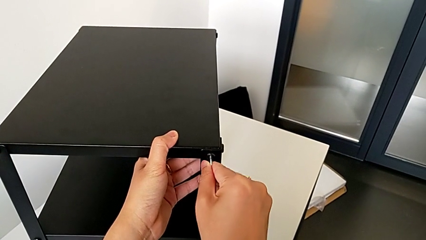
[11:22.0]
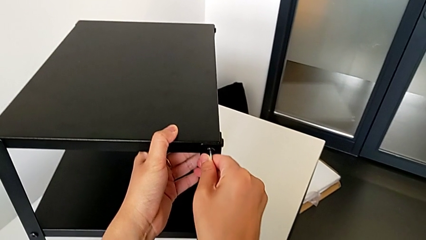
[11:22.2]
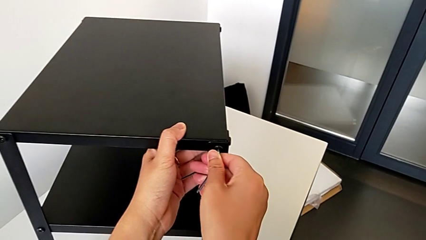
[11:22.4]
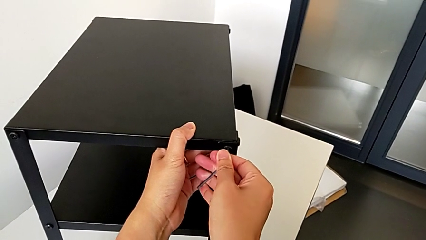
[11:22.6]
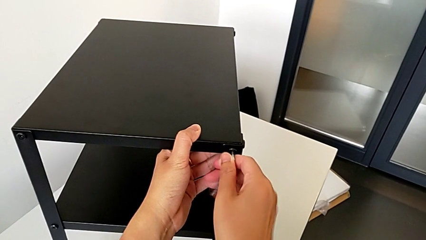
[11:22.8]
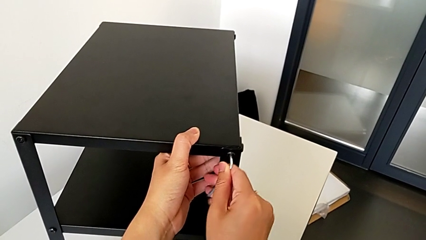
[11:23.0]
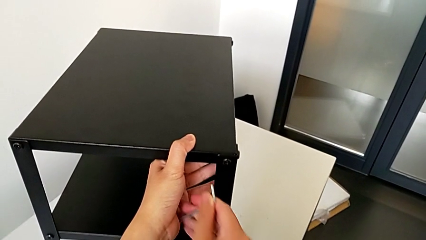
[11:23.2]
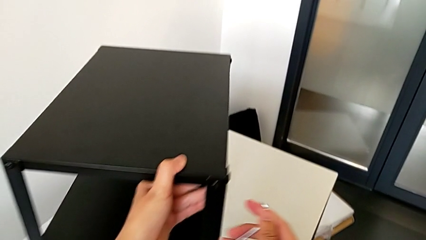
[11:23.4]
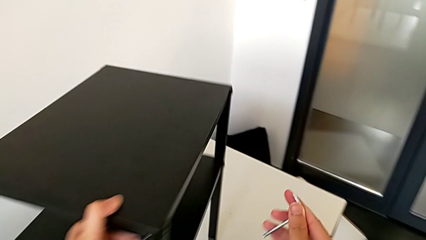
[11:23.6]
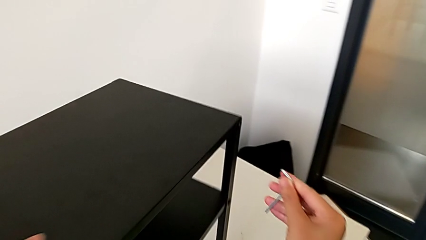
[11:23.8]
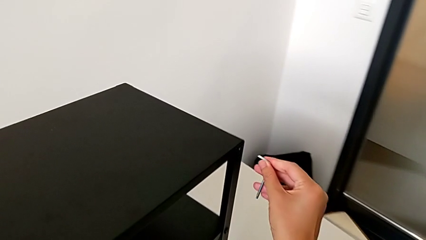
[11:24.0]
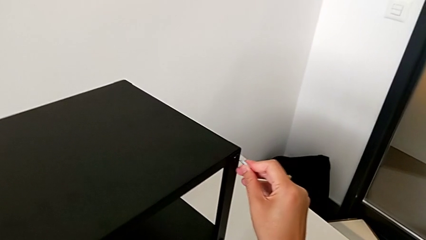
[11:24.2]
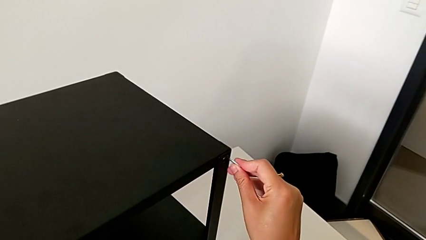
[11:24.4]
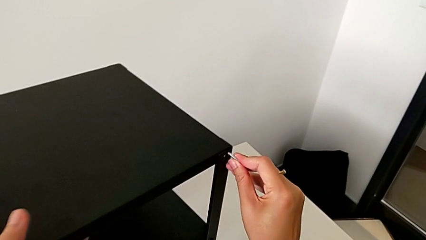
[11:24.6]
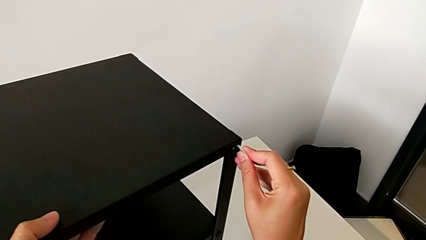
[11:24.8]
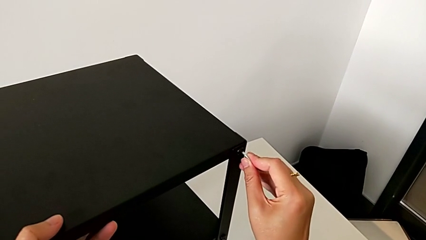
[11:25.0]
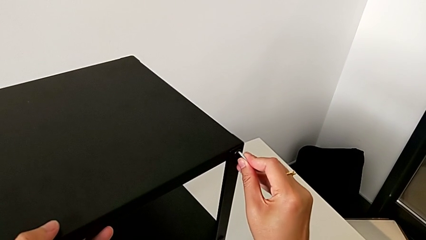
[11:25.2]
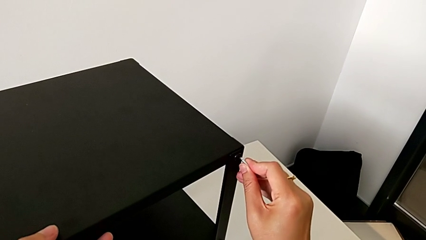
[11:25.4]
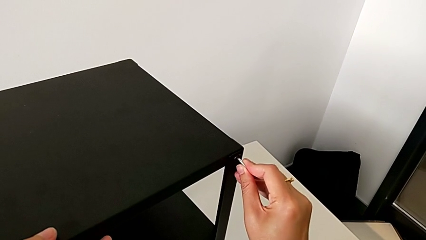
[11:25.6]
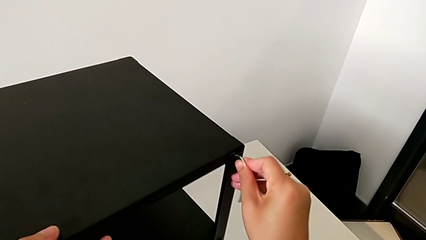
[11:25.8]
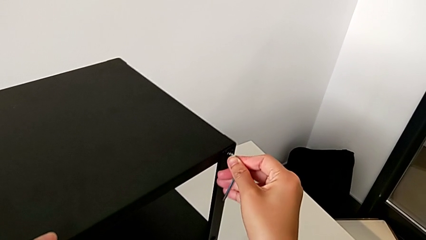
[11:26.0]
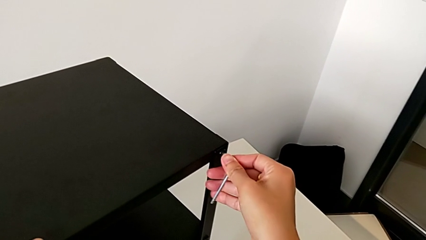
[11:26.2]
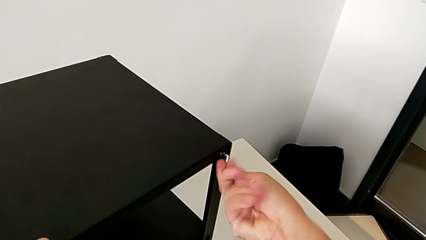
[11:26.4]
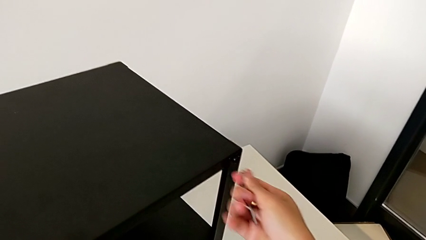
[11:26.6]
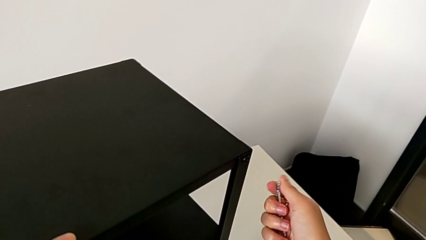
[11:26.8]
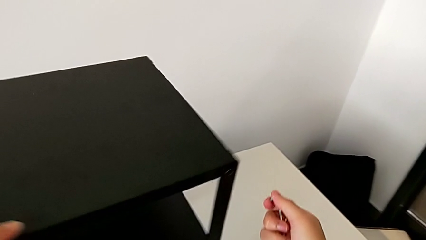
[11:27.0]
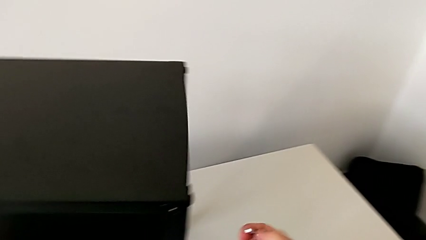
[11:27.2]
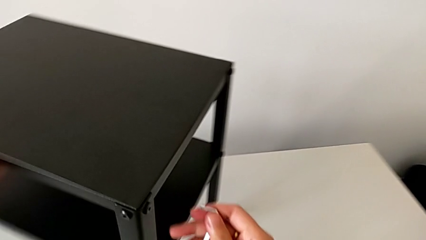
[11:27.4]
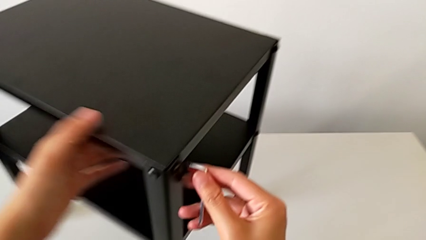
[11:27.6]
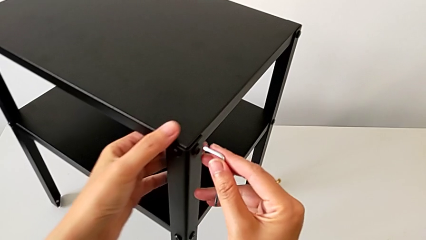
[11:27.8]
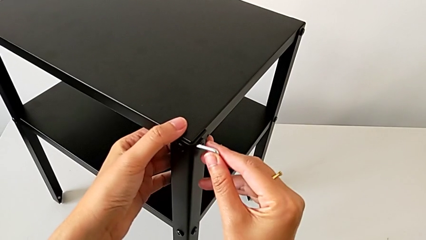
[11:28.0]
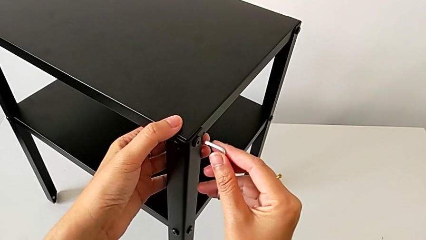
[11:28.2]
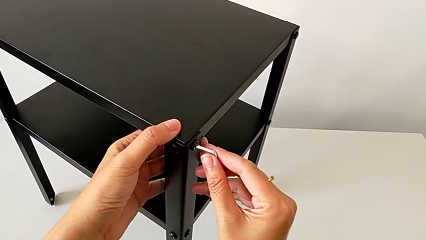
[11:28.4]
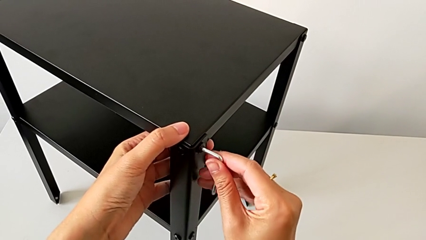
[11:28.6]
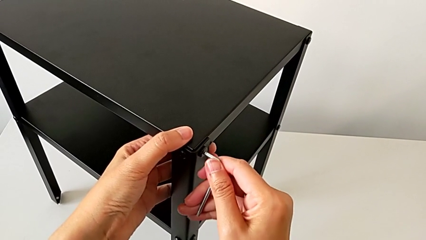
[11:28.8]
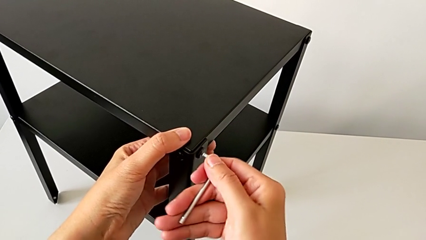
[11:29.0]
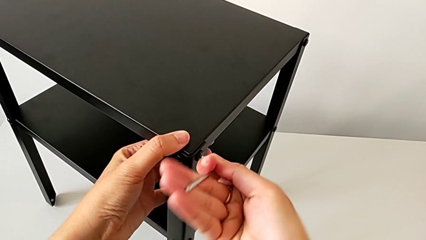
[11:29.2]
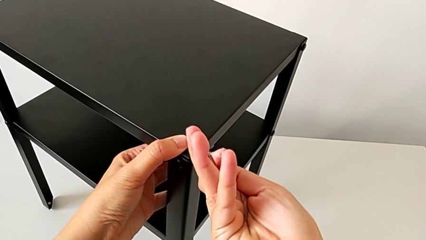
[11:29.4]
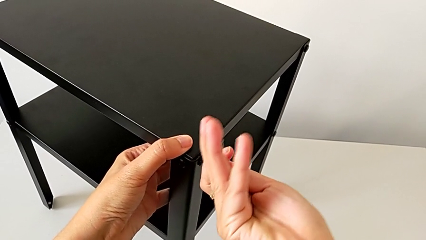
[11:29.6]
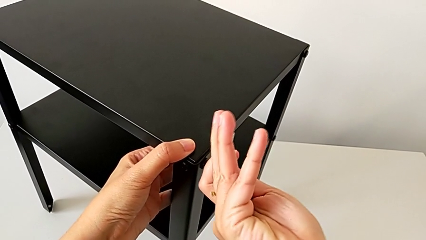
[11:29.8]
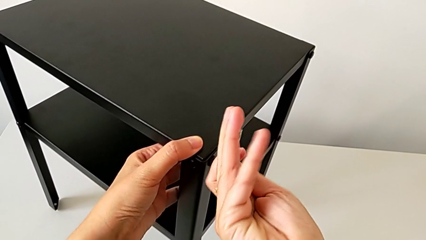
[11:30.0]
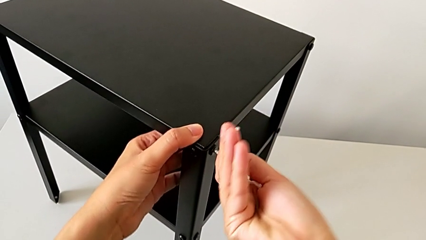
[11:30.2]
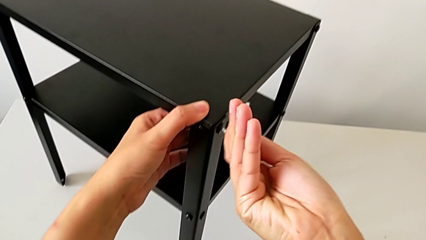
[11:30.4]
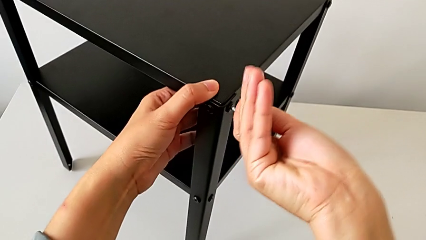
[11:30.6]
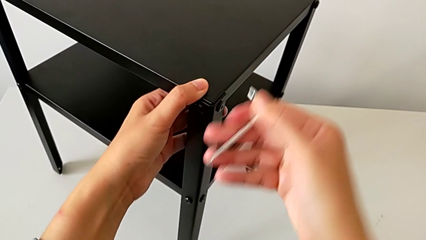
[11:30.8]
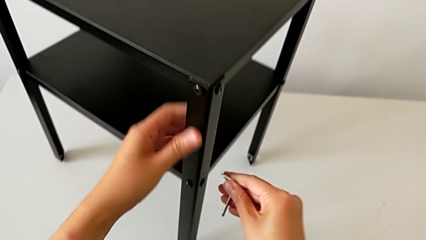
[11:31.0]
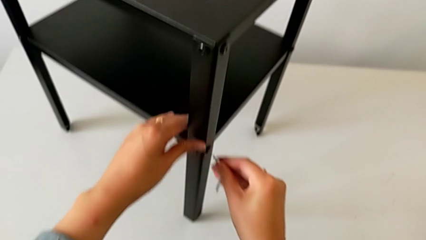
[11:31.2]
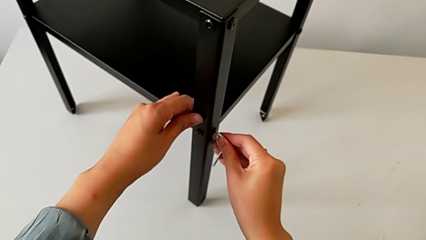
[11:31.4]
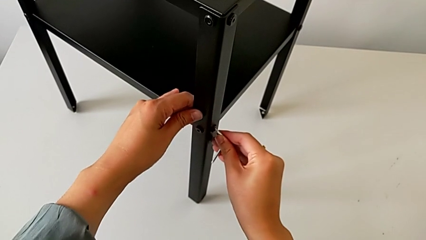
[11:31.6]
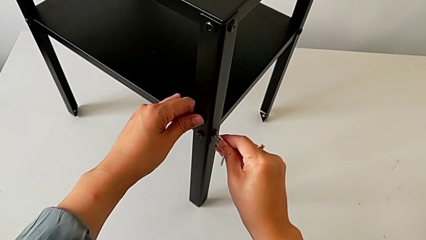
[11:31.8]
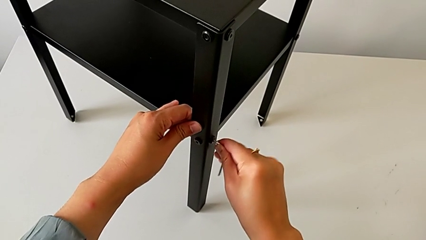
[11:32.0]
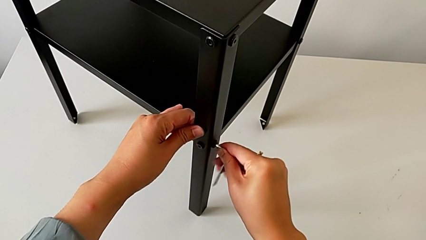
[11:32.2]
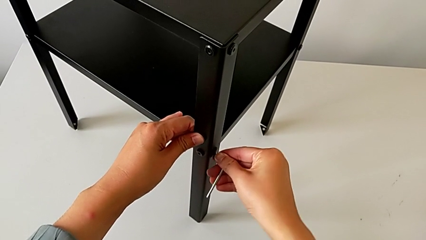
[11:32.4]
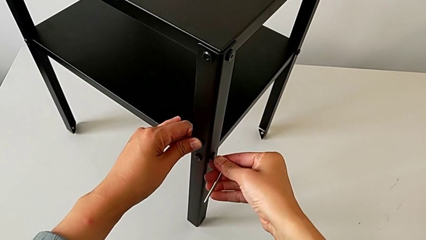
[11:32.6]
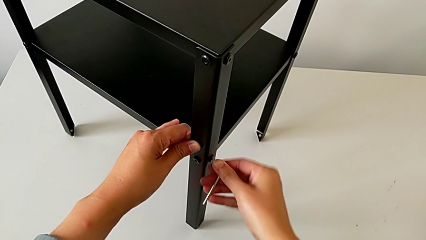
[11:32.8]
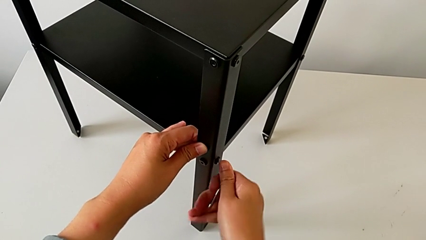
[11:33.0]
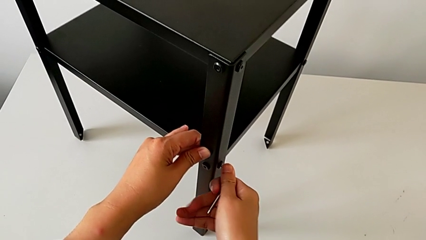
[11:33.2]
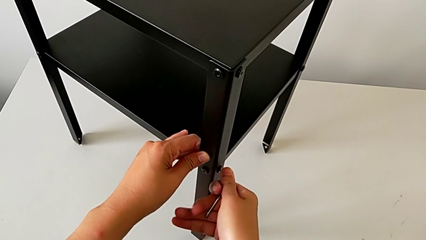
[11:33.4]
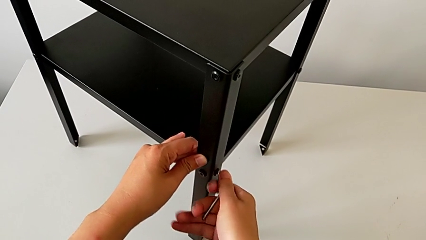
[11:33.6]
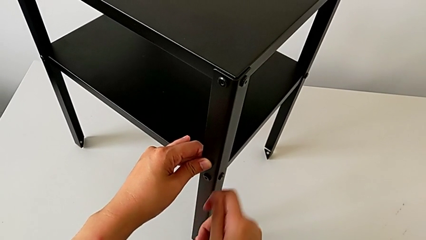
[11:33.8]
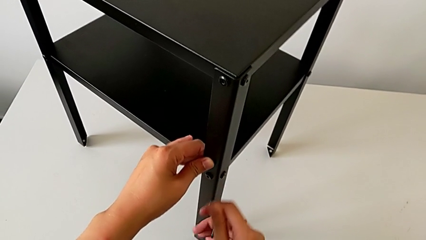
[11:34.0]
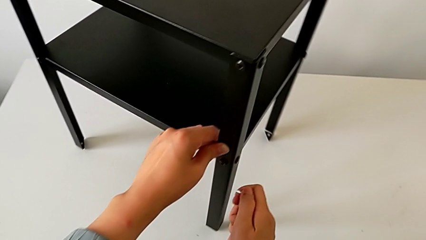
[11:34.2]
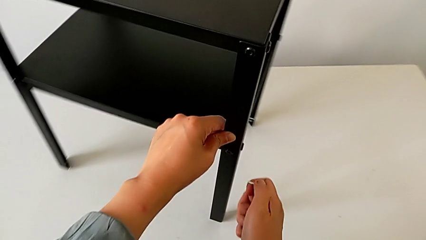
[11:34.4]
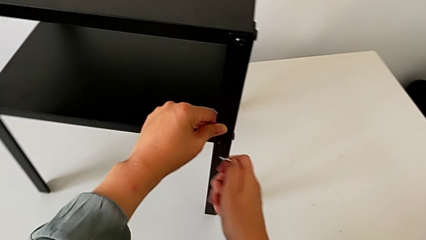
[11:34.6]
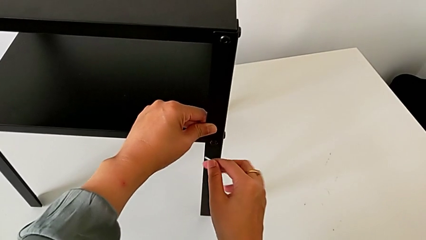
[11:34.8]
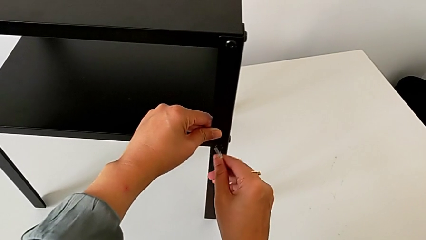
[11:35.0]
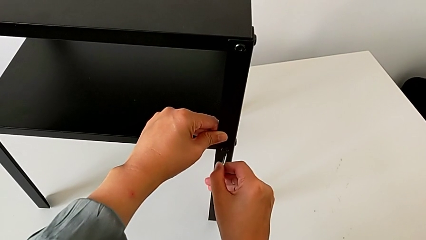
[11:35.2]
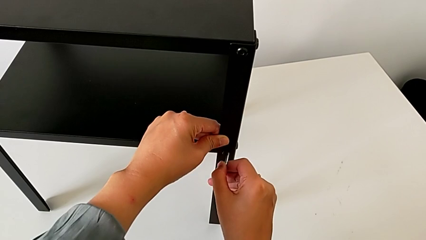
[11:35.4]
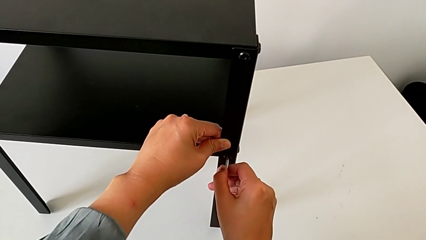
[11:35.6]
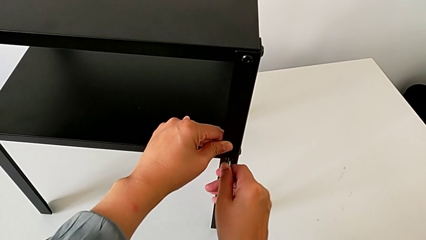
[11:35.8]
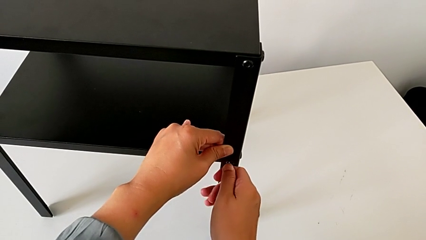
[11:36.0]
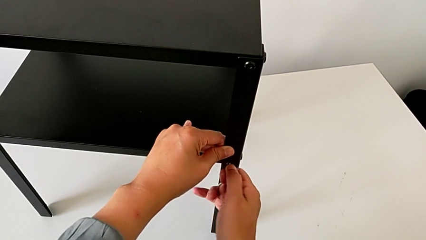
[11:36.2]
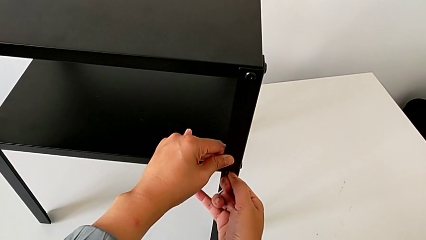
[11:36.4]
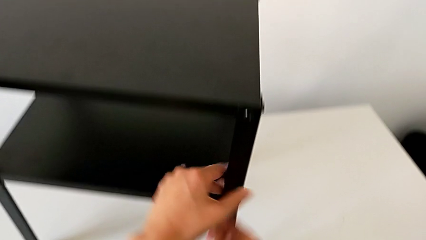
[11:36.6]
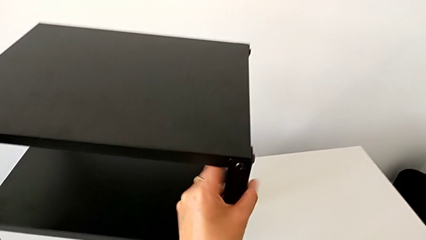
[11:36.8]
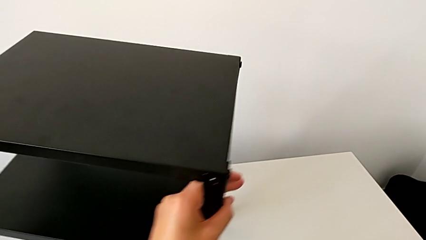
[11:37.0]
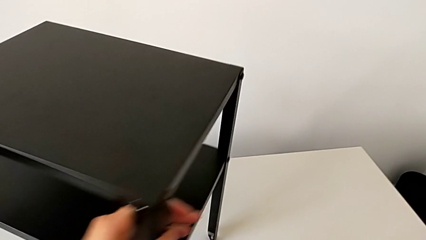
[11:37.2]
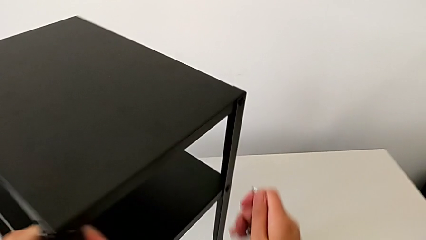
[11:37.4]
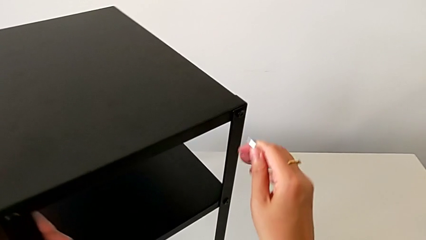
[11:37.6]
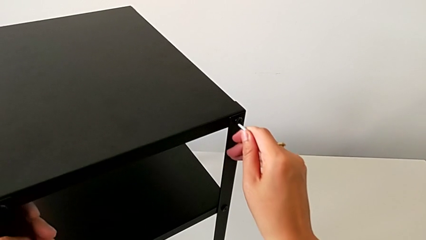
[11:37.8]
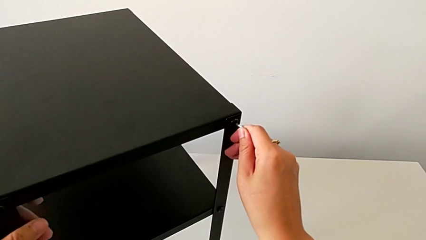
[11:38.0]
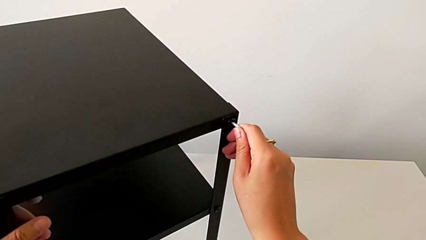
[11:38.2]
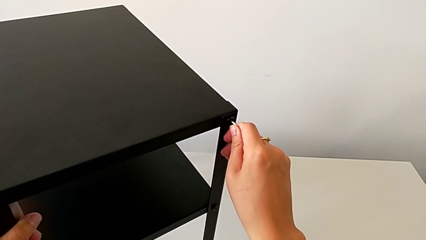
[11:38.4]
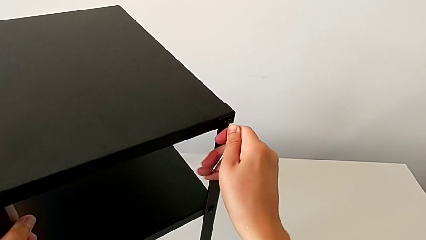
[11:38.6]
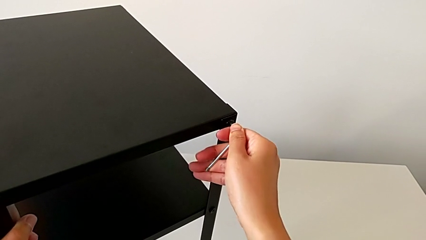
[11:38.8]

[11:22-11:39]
The camera wearer is tightening the screws with the Allen wrench. They screw the hex socket head, withdraw the Allen wrench, slide the nightstand with the left hand, approach the hex socket head with the right hand, insert the Allen wrench, screw the hex socket head, withdraw the Allen wrench, slide the nightstand, insert the Allen wrench, screw the hex socket head and withdraw the Allen wrench. They insert the Allen wrench, screw the hex socket head, withdraw the Allen wrench, slide the nightstand, insert the Allen wrench, screw the hex socket head, withdraw the Allen wrench, approach the hex socket head, insert the Allen wrench and screw the hex socket head.
